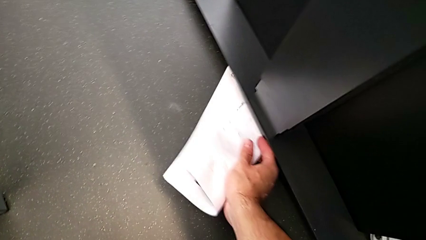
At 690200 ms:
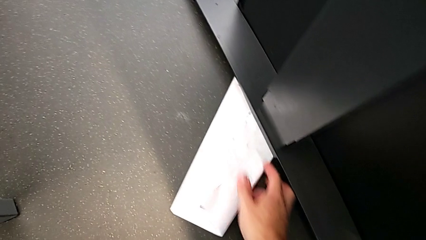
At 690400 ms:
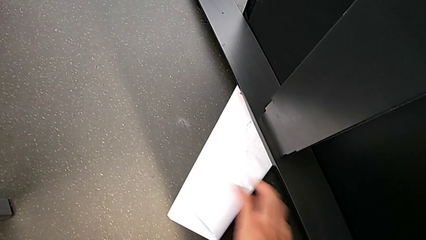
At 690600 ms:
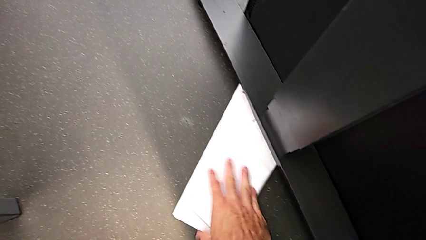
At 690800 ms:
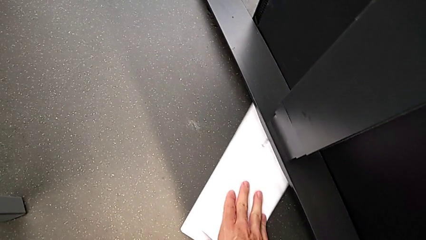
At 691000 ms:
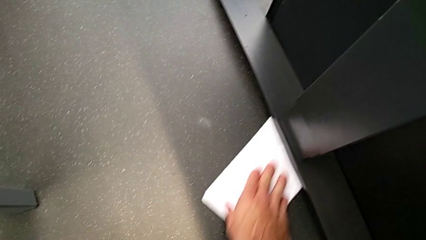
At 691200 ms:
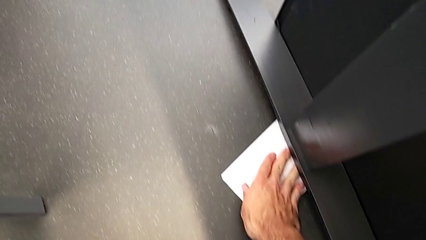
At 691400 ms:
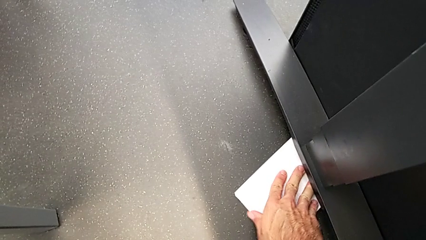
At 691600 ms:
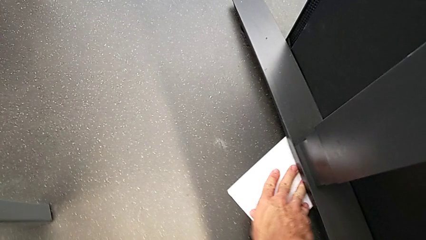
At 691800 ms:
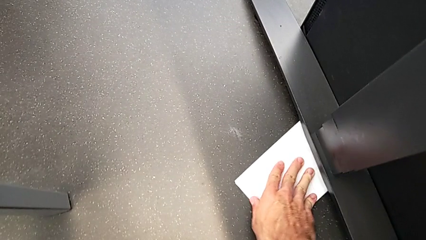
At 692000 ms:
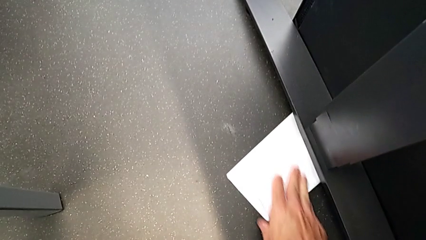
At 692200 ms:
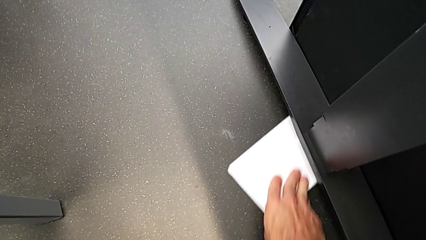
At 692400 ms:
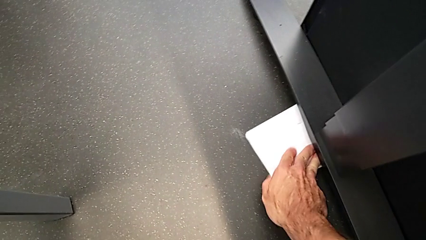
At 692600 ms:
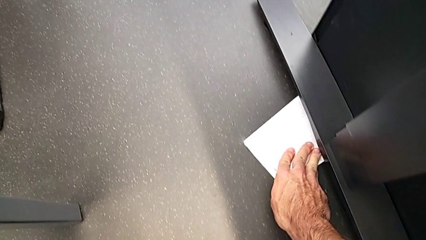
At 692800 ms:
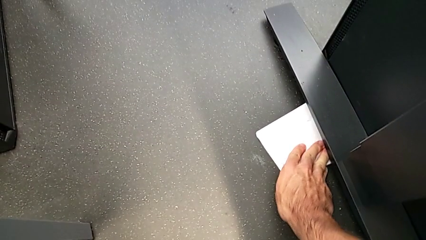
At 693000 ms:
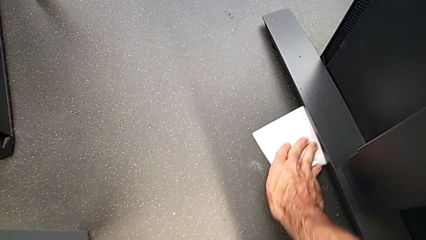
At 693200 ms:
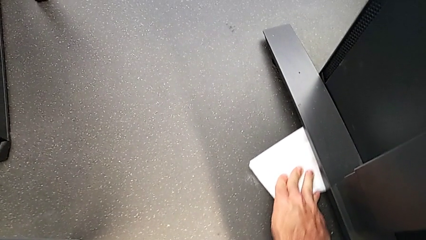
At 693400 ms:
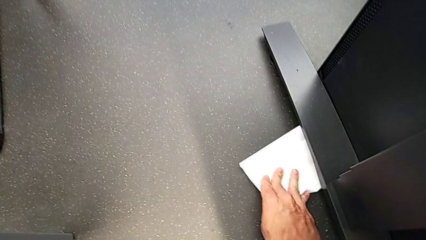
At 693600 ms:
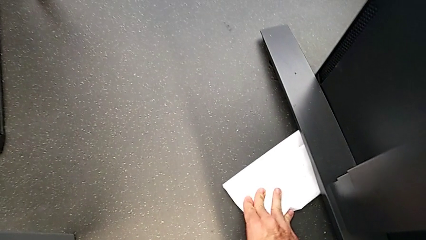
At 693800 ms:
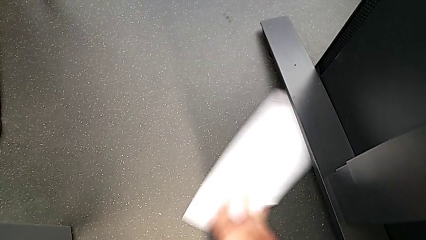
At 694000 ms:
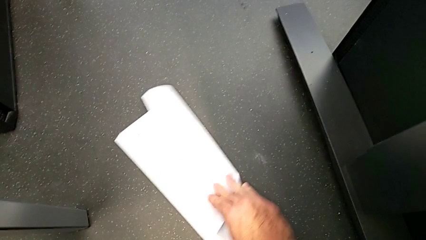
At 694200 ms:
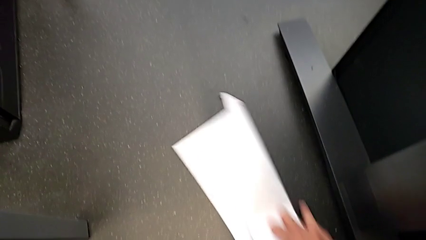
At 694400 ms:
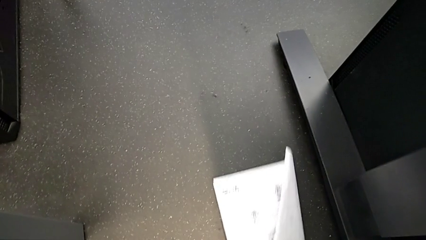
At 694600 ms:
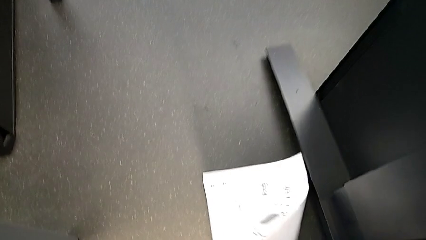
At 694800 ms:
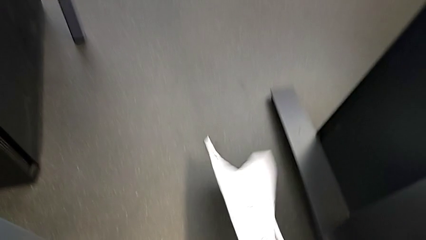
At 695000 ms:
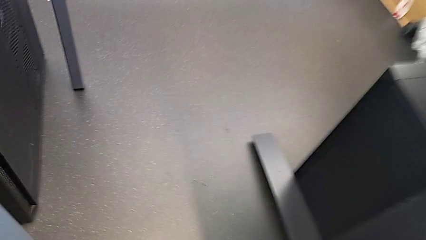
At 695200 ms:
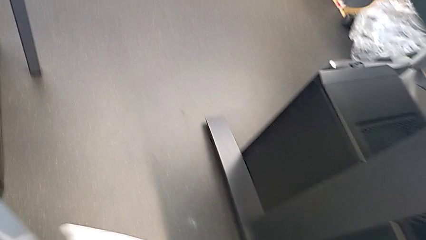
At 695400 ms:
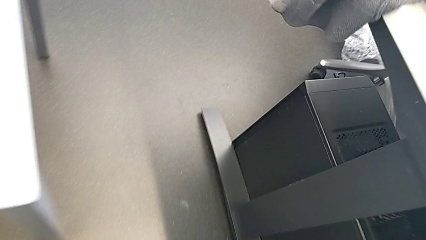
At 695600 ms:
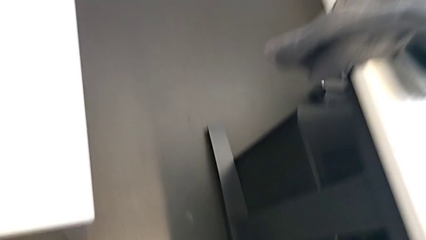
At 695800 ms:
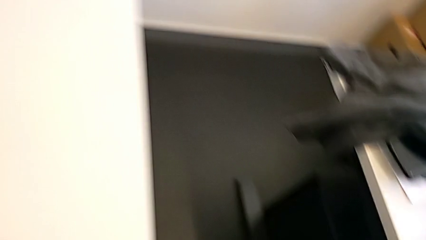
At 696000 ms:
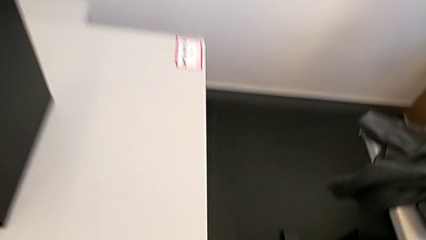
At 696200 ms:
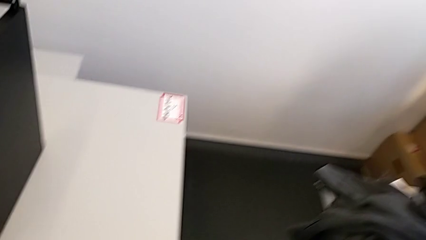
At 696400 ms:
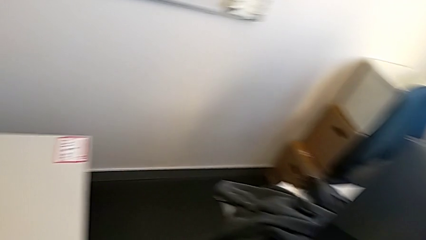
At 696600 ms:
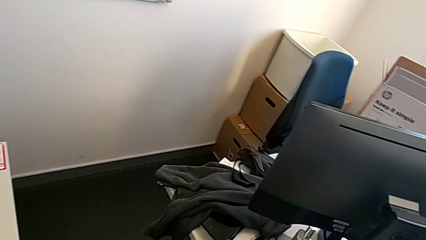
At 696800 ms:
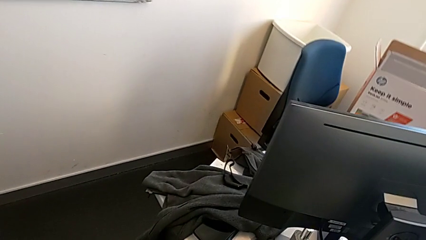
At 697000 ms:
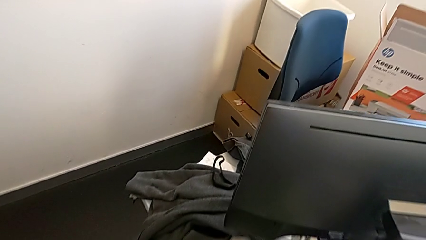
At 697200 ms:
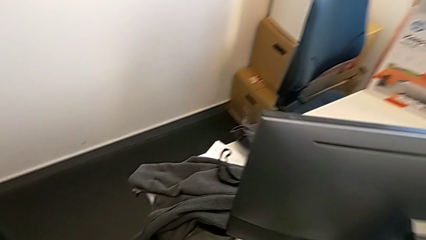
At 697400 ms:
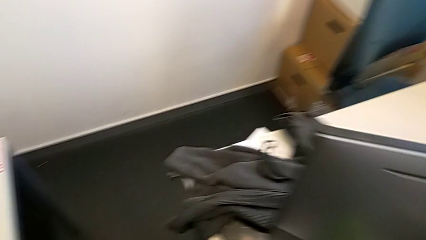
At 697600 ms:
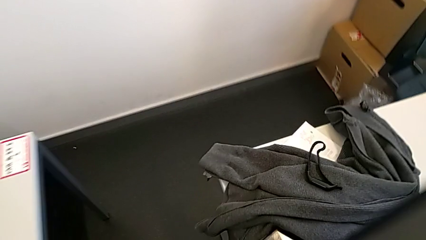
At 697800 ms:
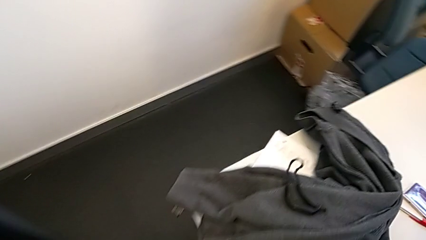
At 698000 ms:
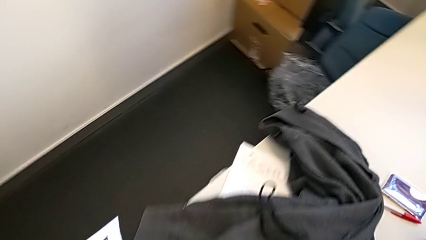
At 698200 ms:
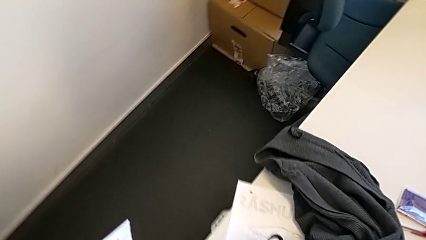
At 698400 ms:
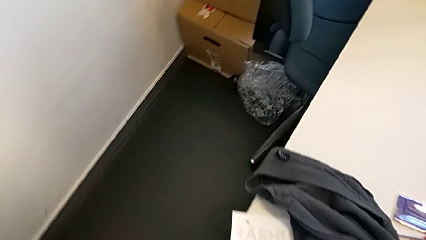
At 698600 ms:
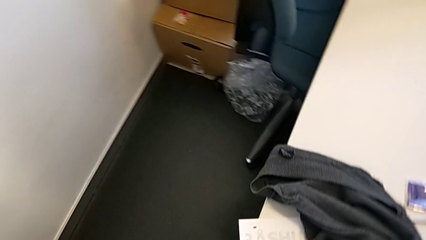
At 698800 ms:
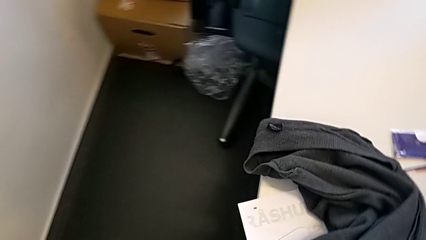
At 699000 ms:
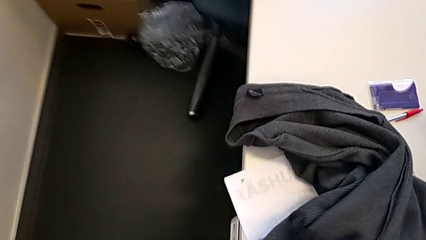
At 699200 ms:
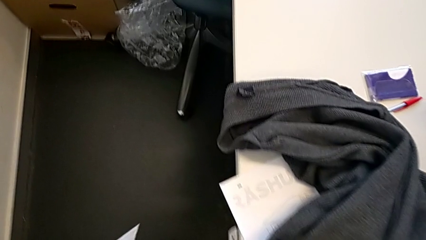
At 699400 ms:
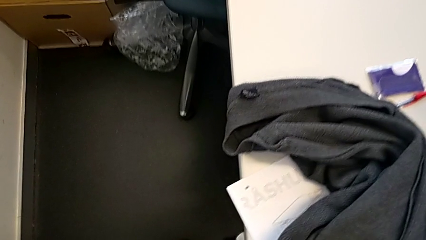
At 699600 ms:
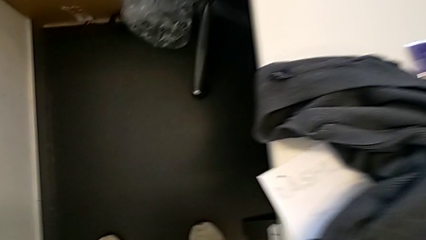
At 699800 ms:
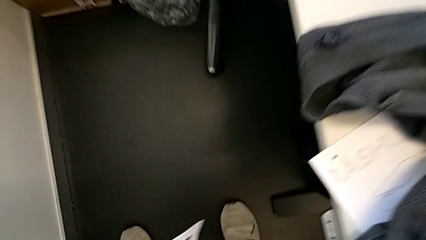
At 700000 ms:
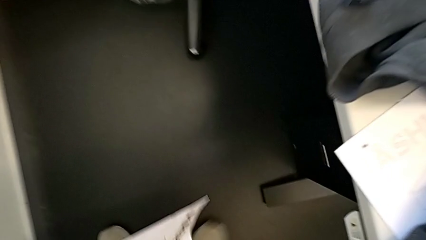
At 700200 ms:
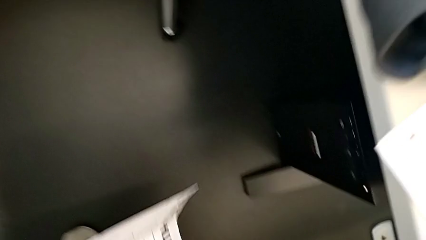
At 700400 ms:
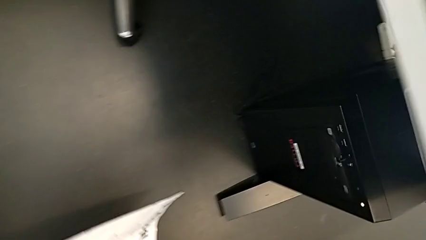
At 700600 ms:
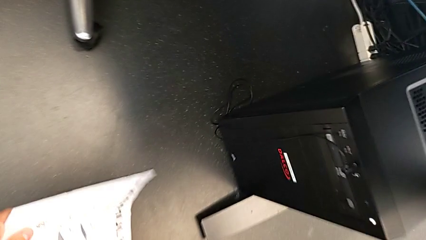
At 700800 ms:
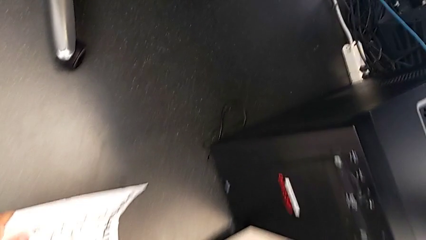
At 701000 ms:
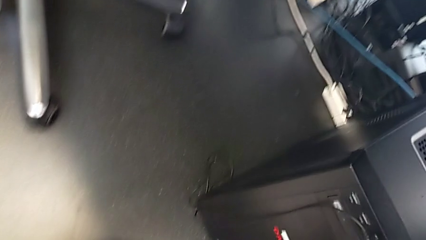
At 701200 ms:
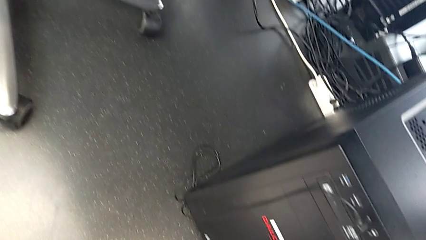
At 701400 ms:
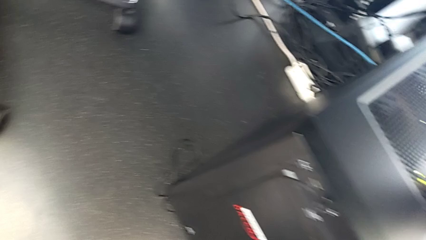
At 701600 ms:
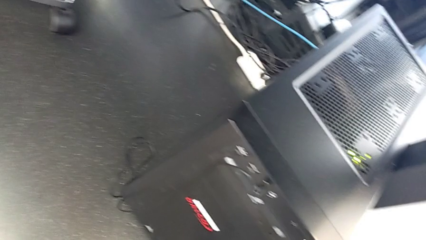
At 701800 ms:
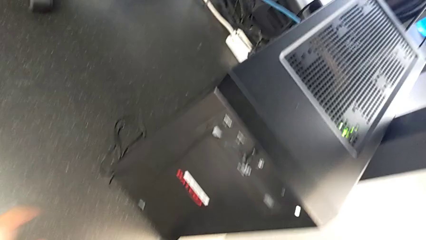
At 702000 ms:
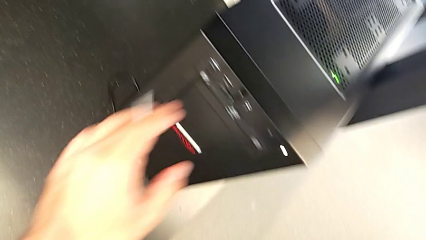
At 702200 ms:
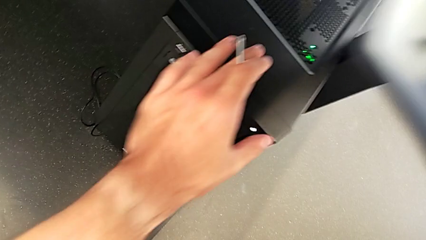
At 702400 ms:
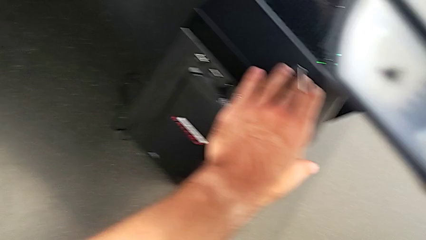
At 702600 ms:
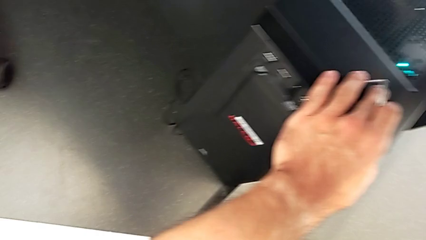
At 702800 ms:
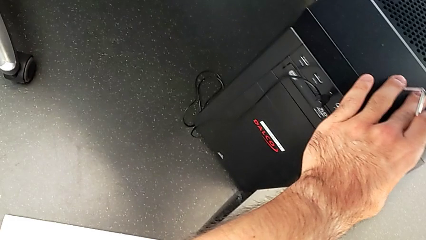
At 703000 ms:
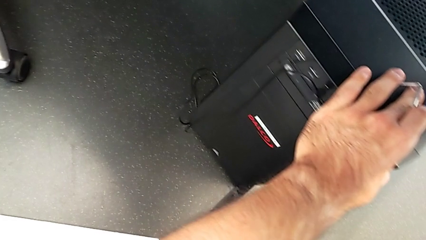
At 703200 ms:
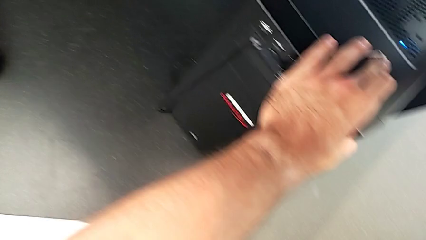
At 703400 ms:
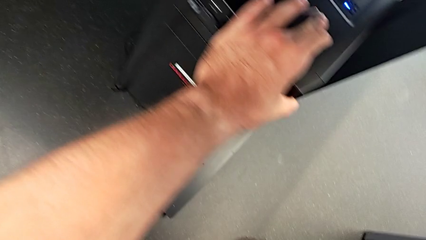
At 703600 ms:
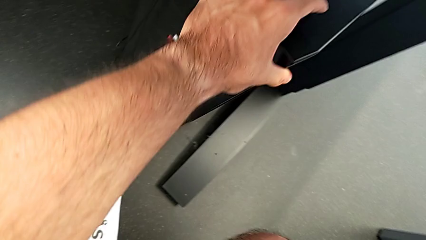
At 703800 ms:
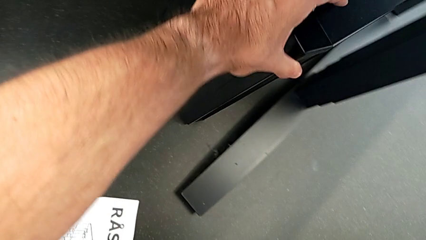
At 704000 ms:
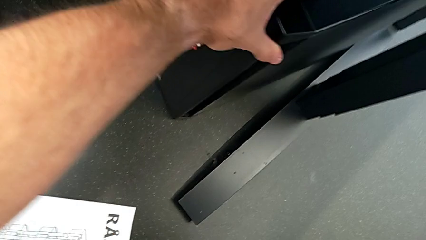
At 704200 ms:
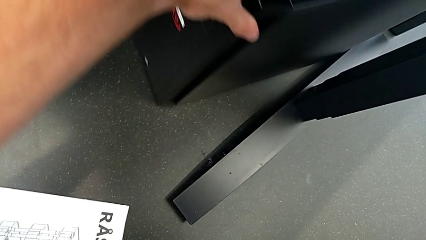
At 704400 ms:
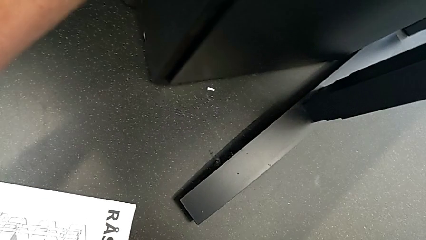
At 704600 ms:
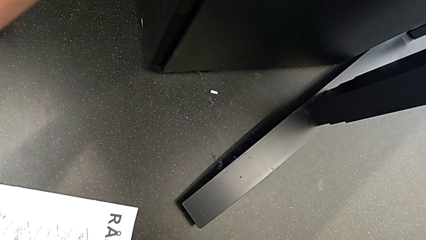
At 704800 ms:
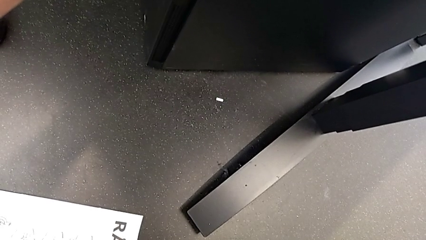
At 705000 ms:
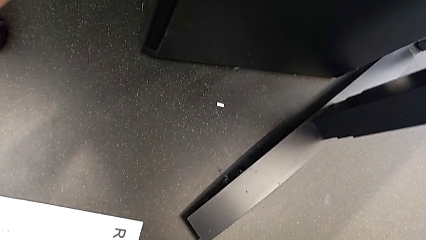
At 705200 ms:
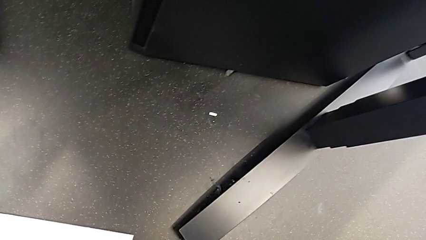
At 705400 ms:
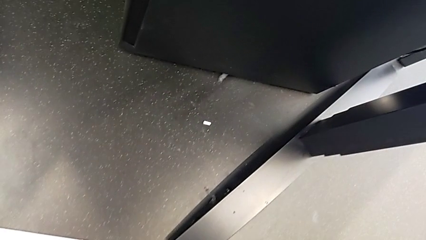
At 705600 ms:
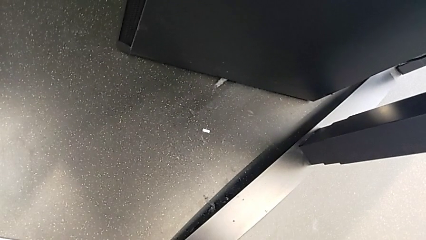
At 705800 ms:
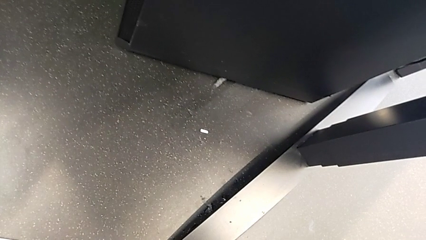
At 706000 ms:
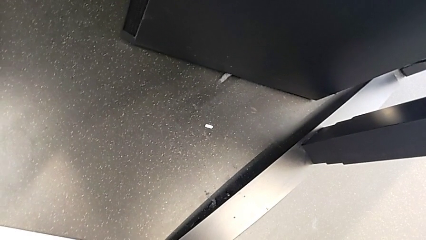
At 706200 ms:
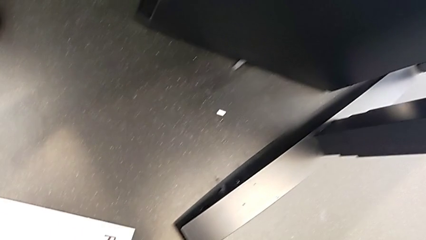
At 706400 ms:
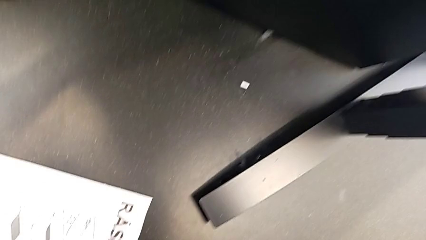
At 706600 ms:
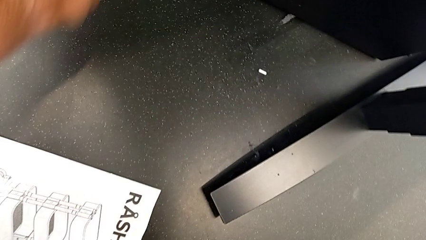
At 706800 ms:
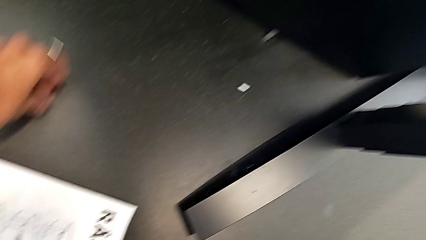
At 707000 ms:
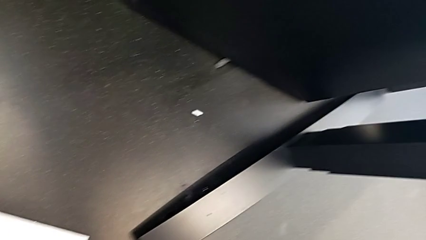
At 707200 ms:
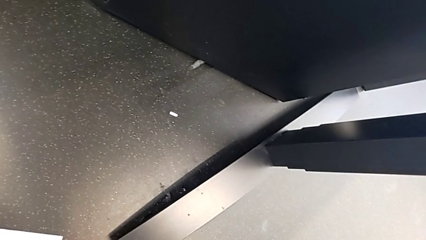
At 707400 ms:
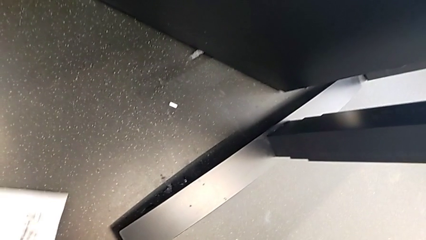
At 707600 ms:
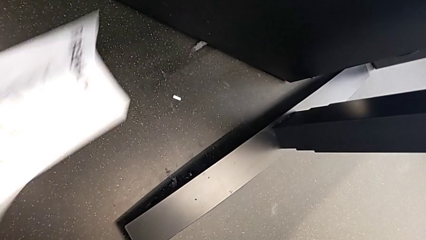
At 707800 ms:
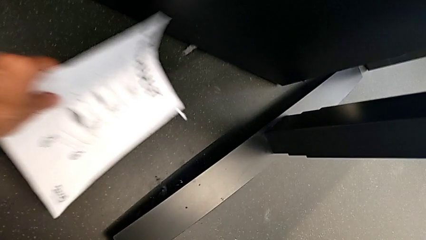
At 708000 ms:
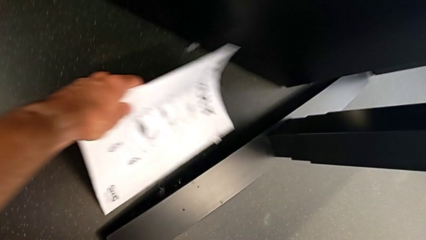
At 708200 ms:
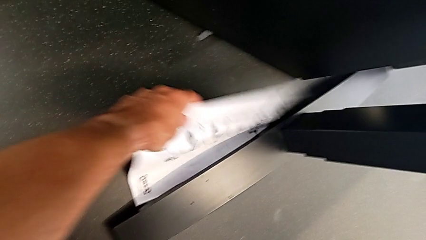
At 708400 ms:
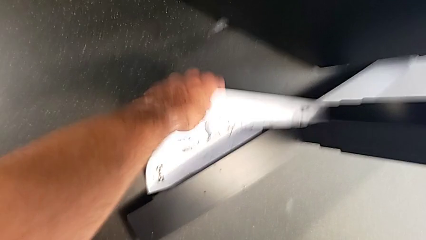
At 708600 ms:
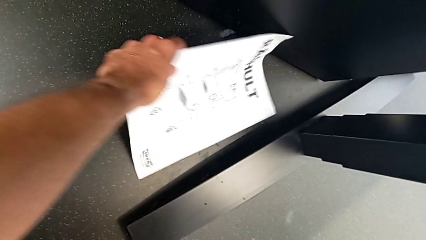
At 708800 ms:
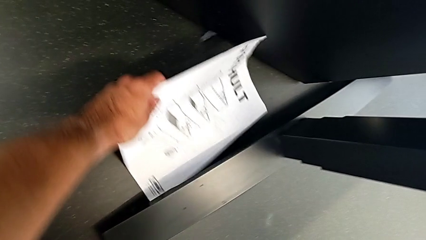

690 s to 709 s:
The camera wearer is screwing the first leg to the top shelf of the table. They keep inspecting the hex socket head.
